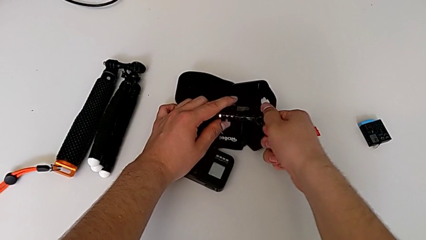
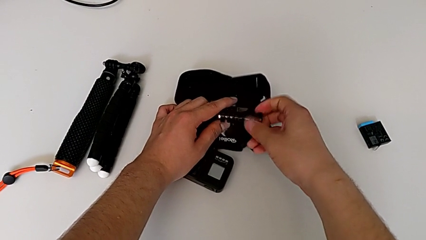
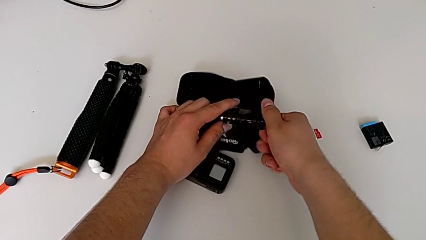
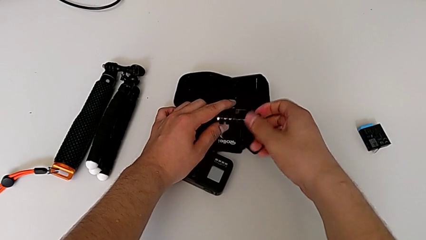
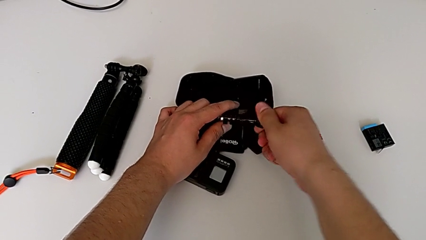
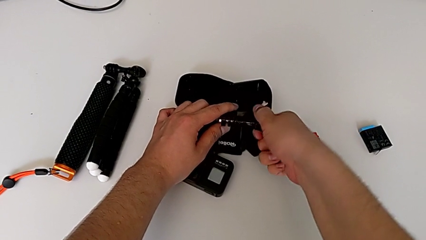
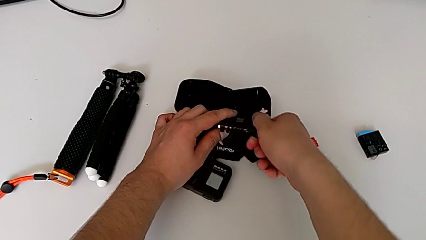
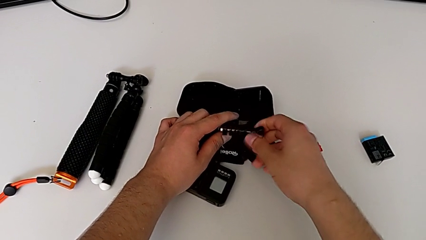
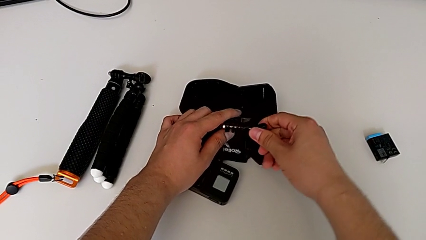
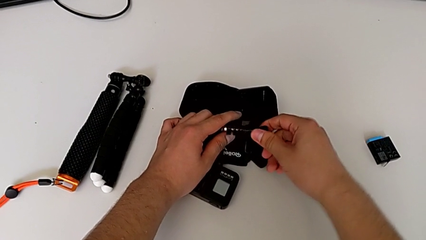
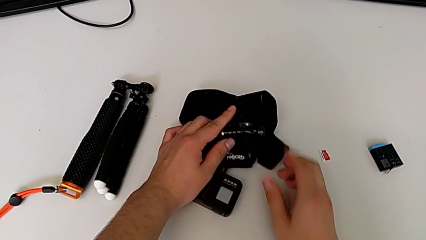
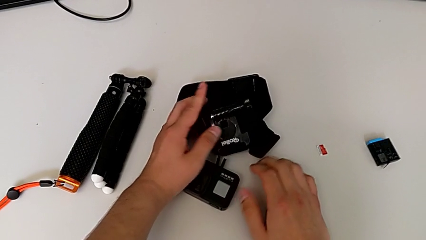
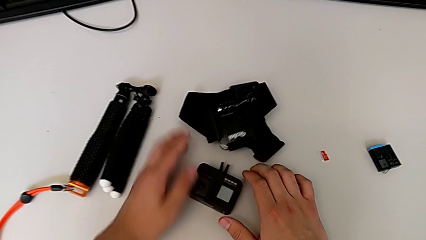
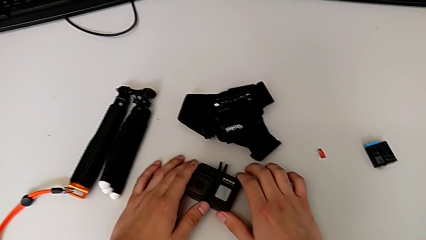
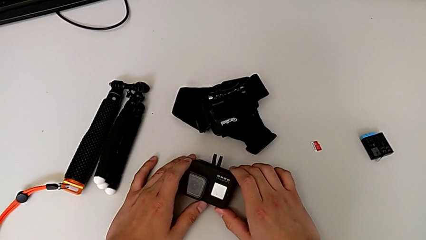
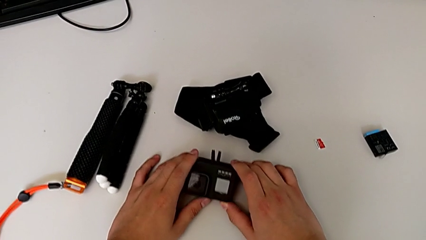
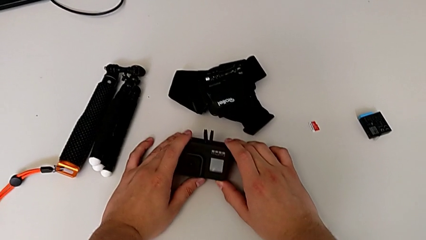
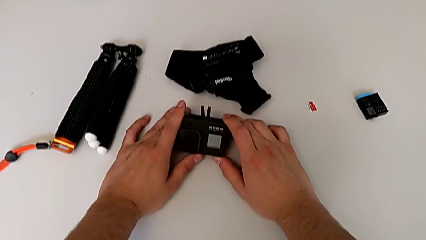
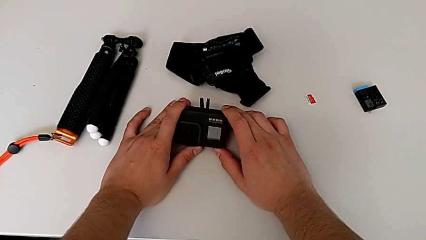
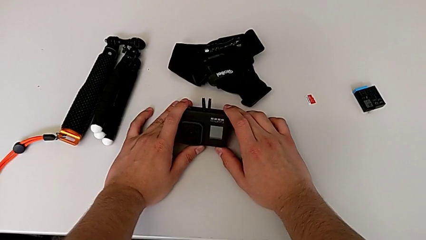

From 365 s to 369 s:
The camera wearer is detaching the strap from the GoPro. They grab the GoPro.

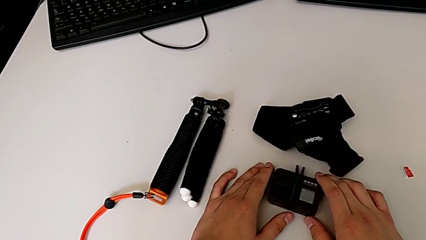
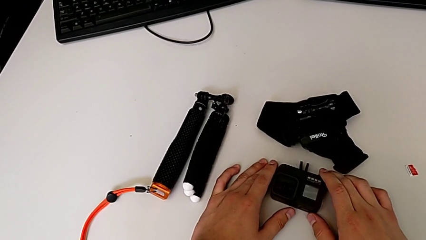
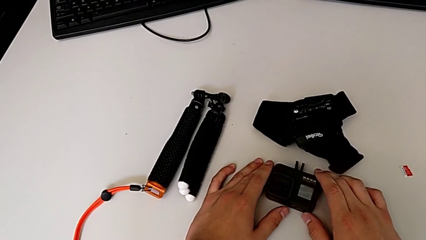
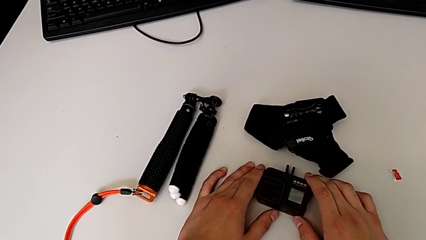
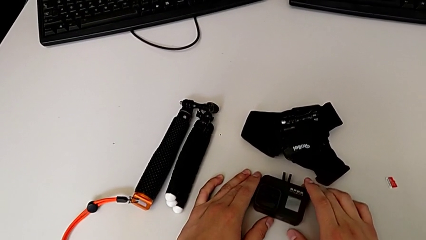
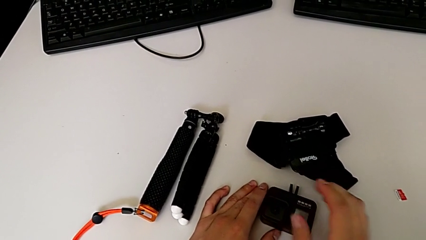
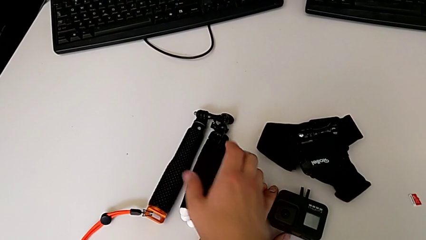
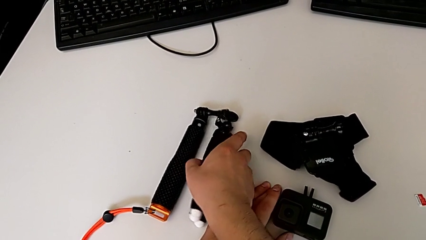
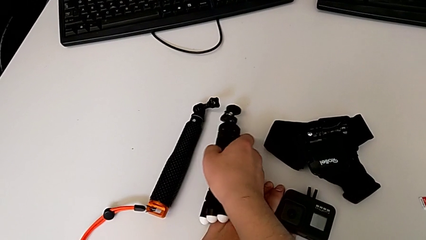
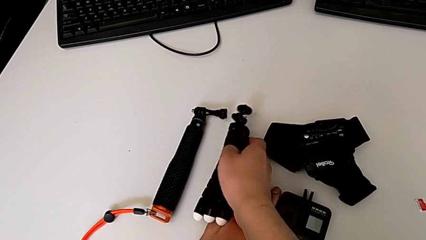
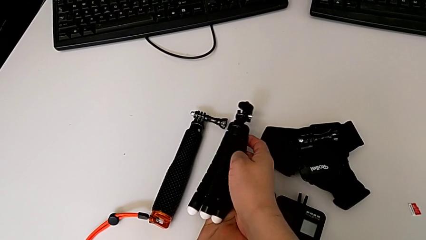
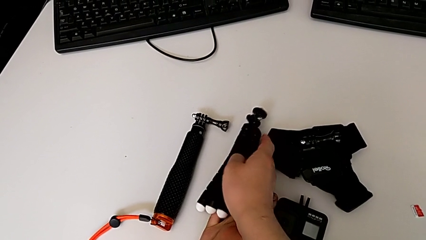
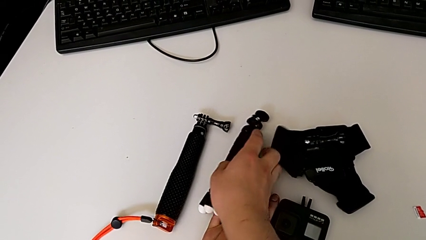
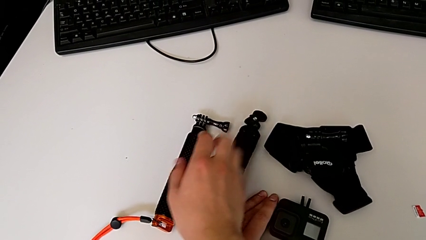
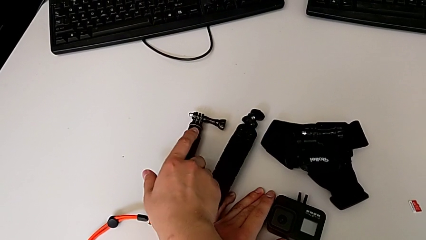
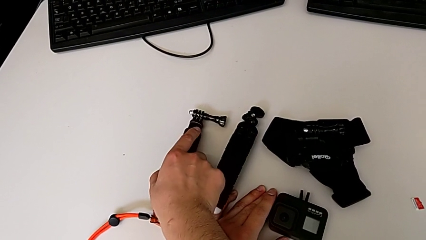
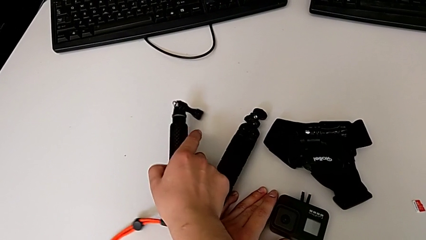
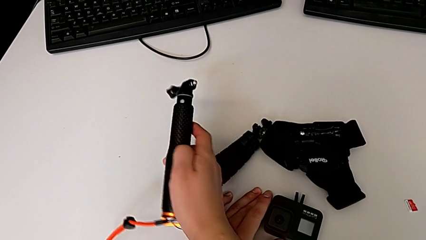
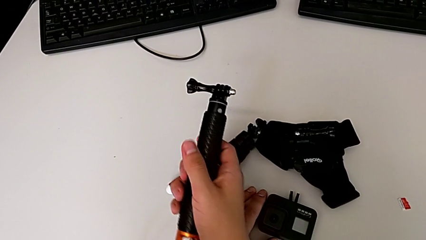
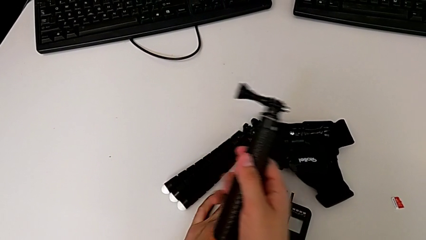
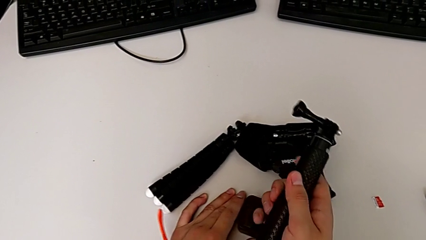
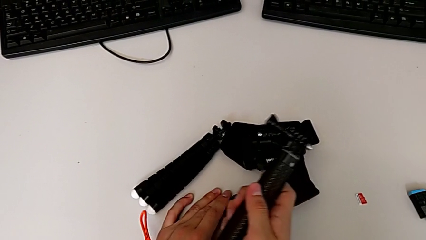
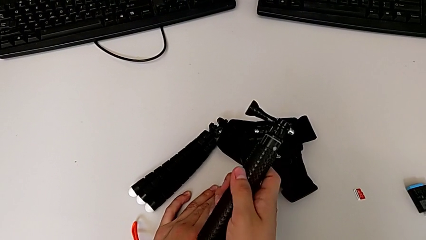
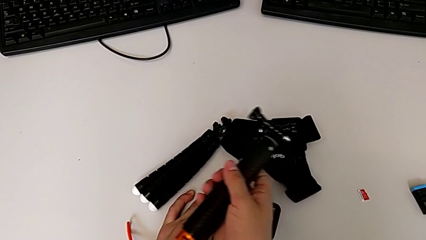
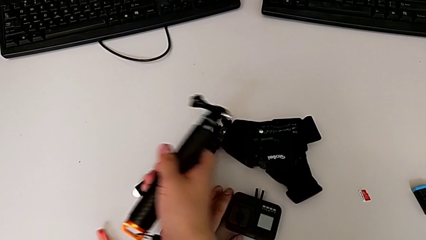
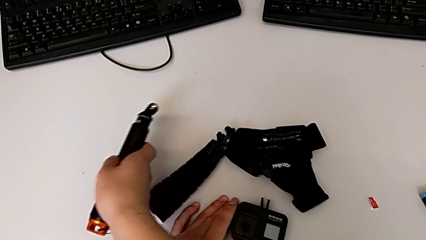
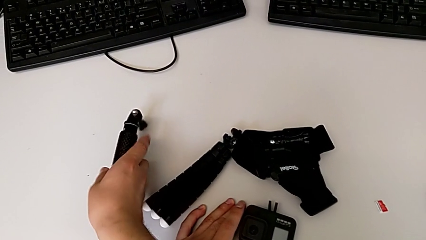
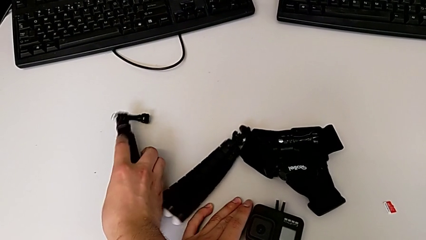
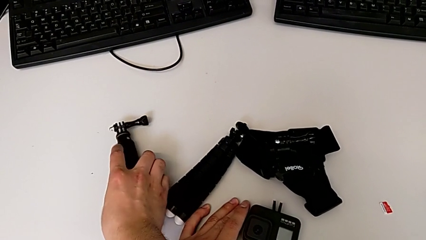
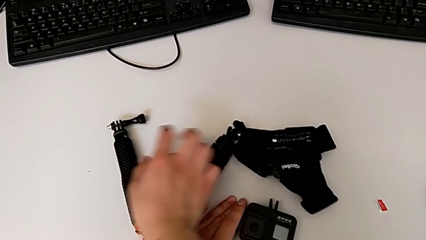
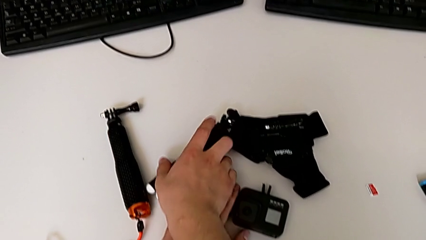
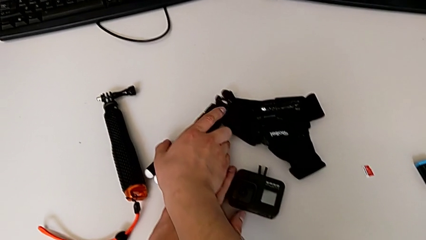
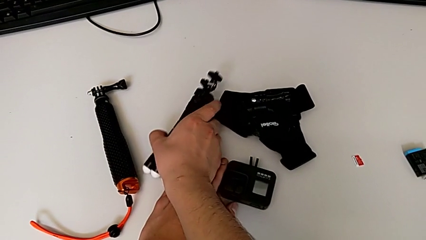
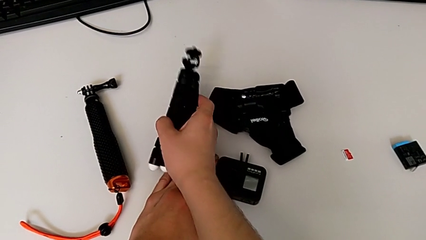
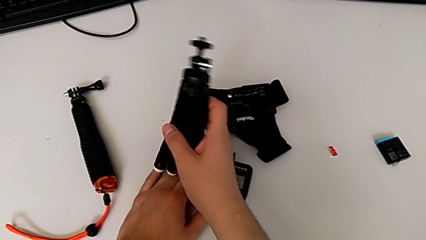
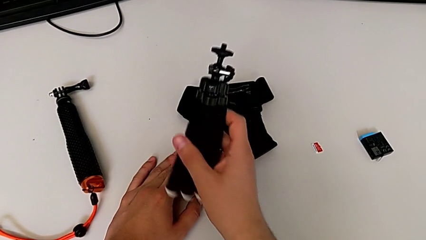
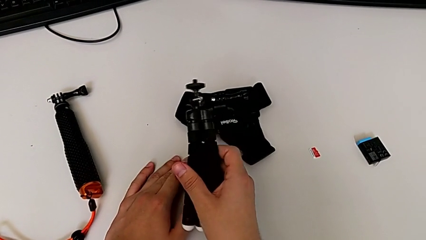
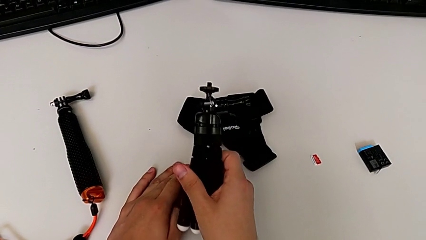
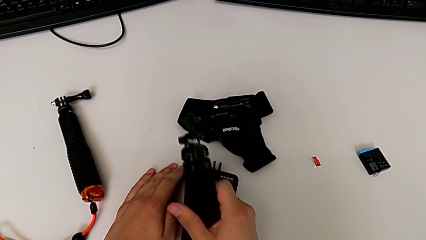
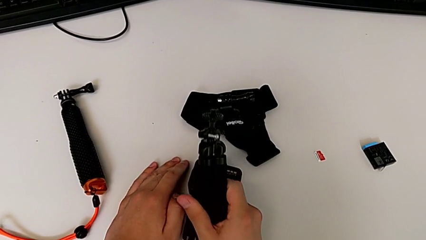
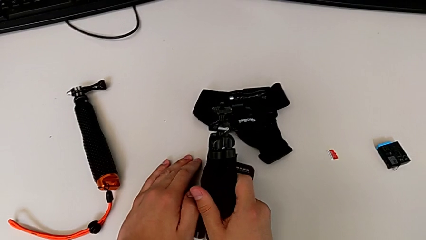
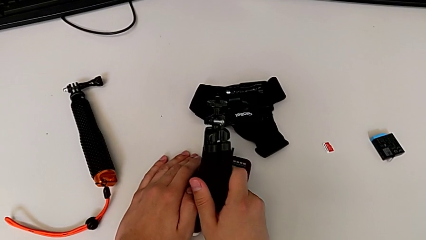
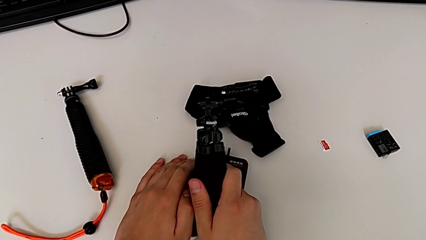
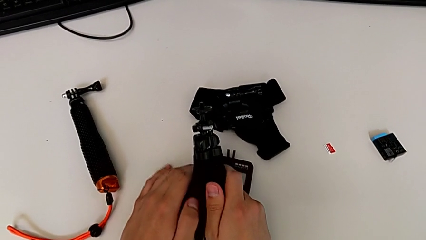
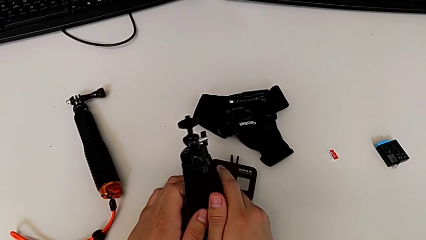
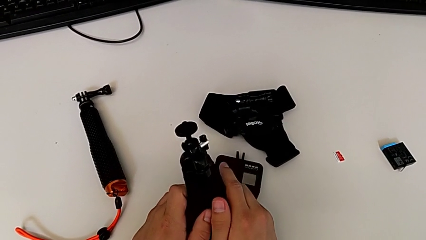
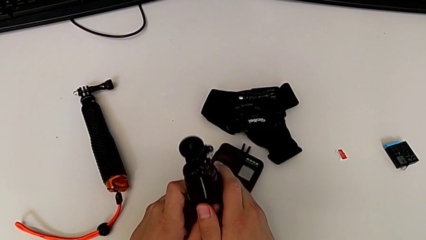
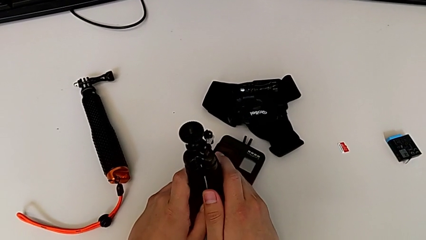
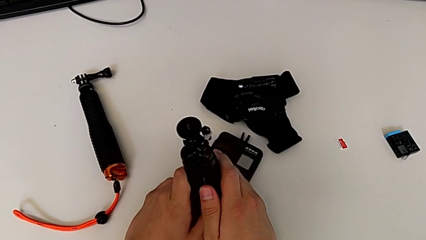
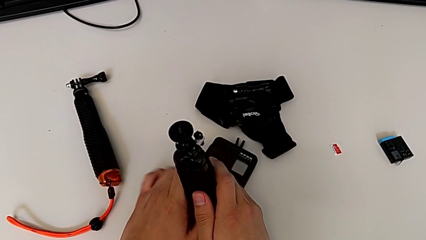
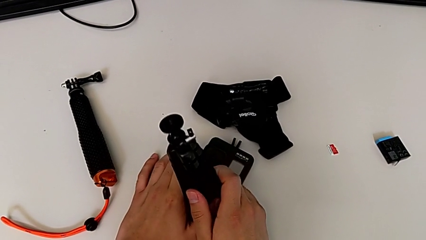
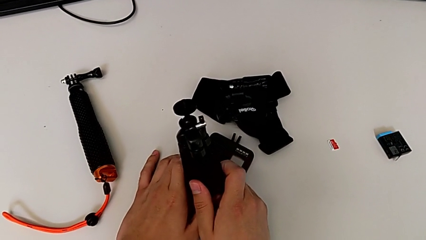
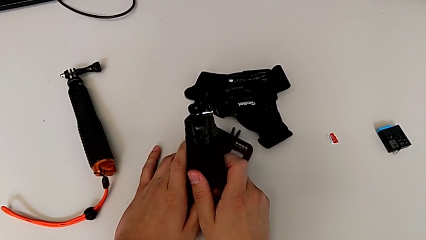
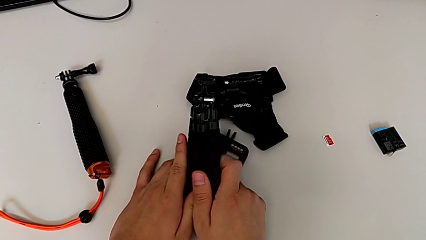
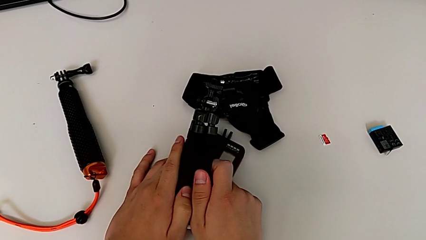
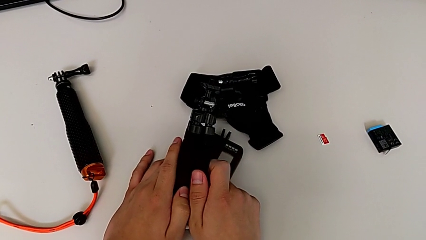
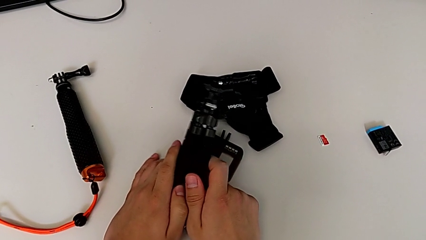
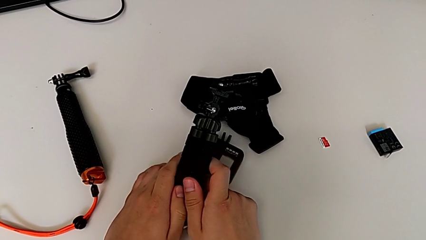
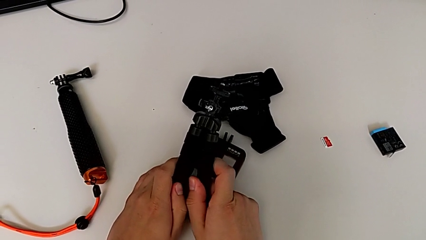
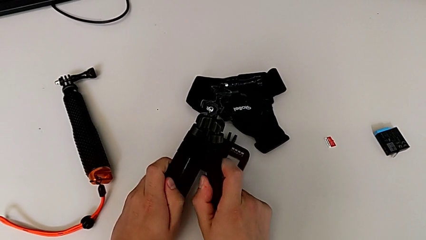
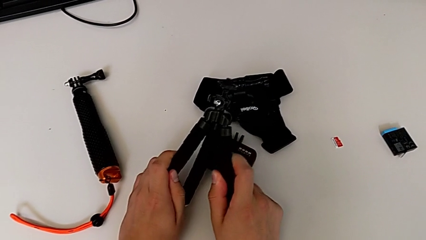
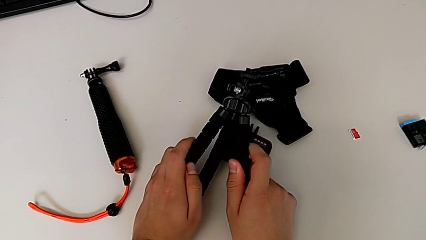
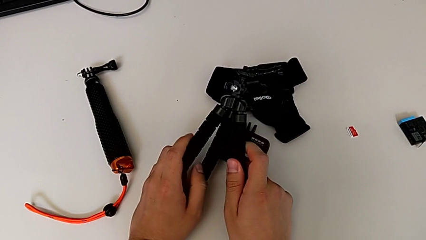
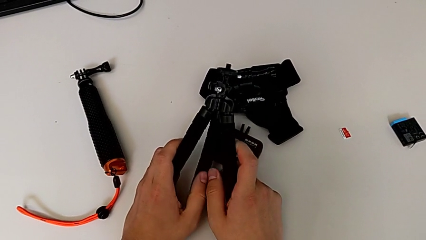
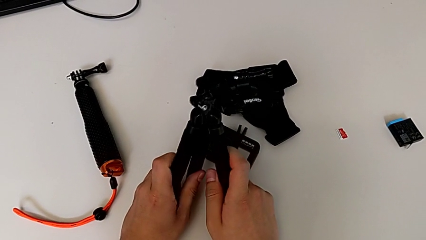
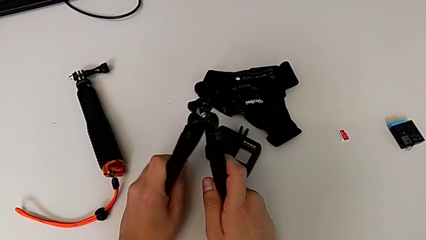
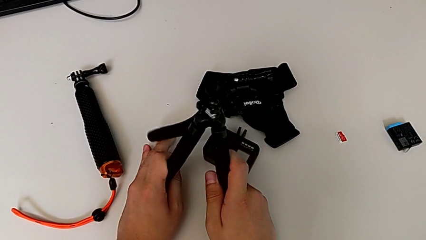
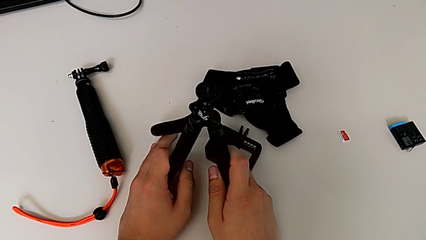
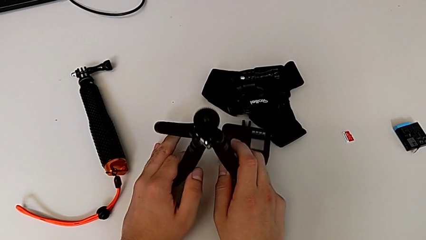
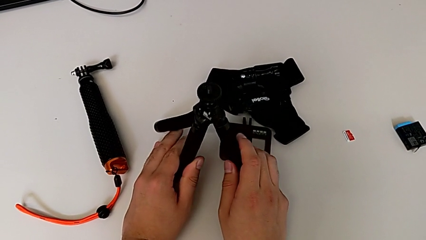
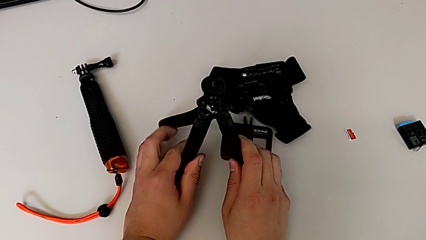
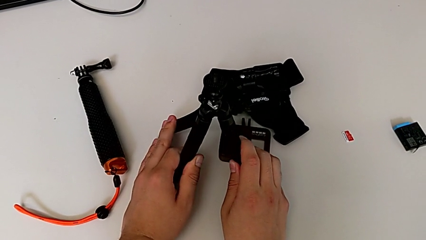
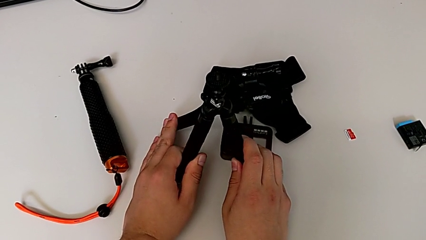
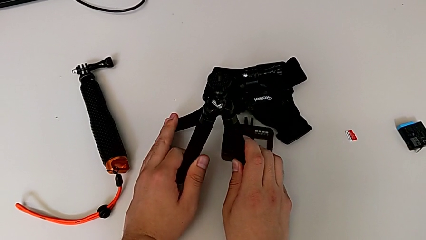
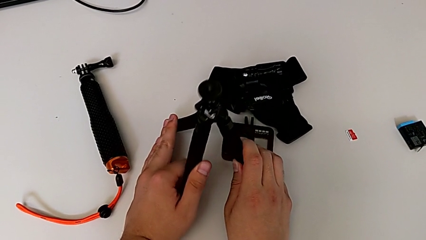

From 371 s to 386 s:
The camera wearer is inserting the folding fingers of the GoPro into the tripod. They grab the tripod, wrongly grab the handheld grip, place it, grab the tripod twice and stand it.
